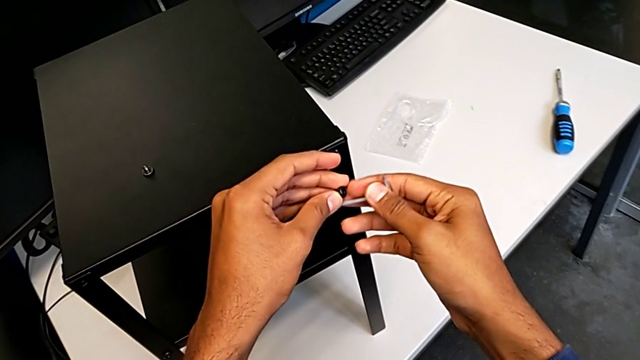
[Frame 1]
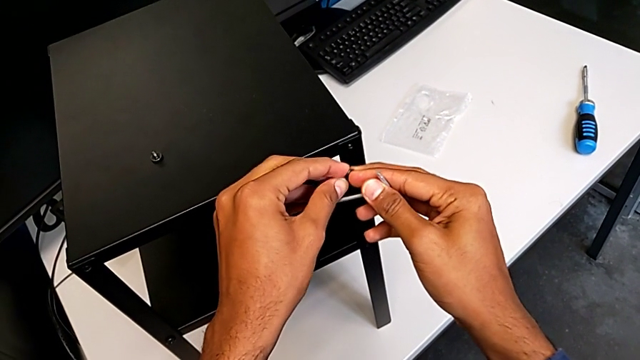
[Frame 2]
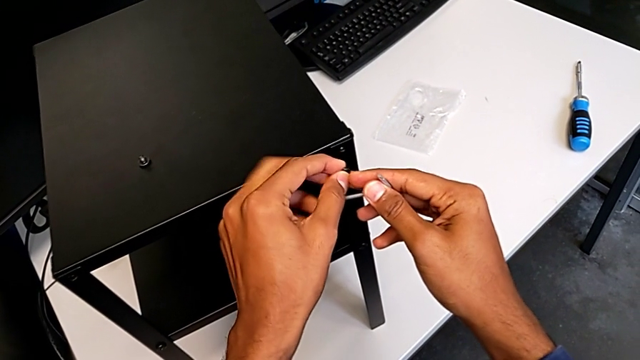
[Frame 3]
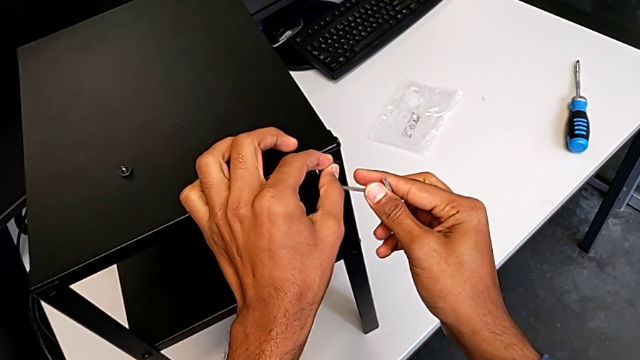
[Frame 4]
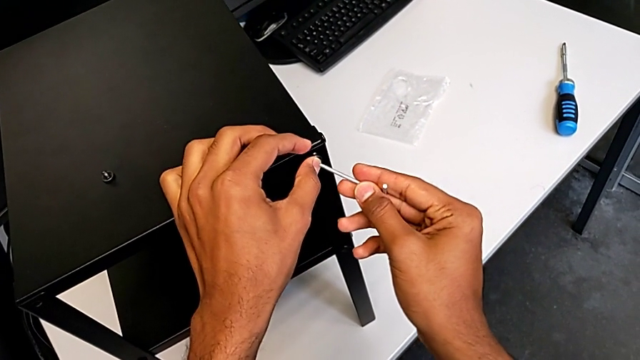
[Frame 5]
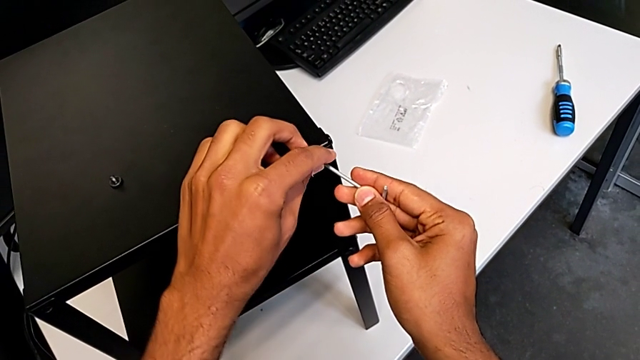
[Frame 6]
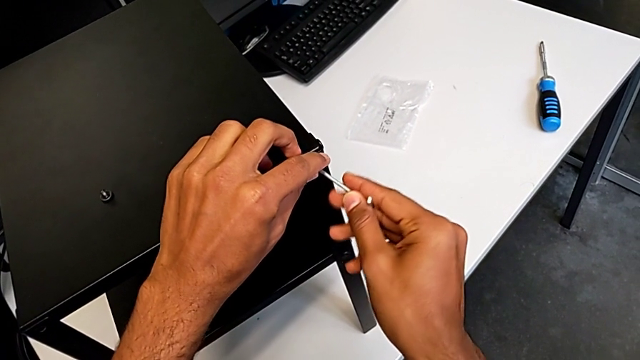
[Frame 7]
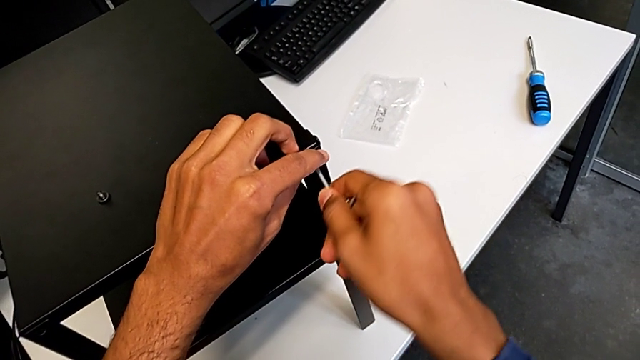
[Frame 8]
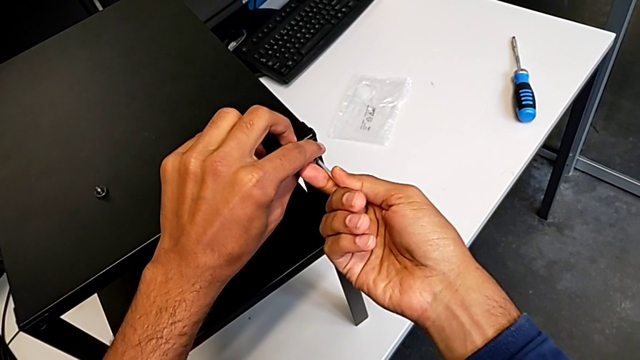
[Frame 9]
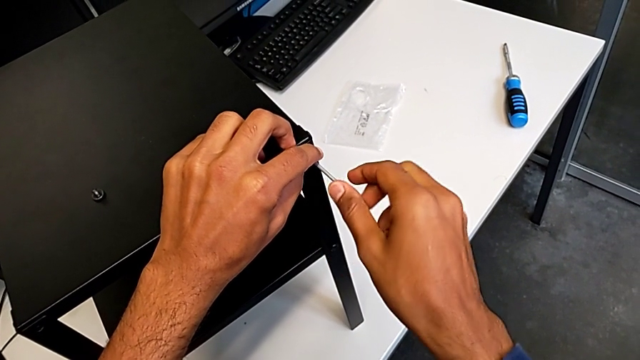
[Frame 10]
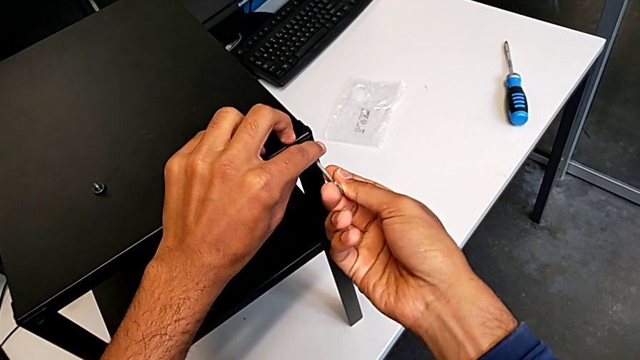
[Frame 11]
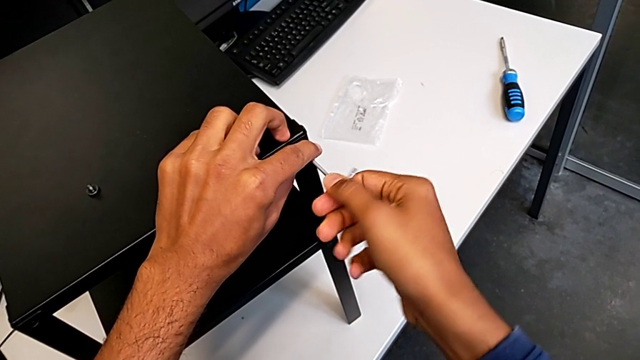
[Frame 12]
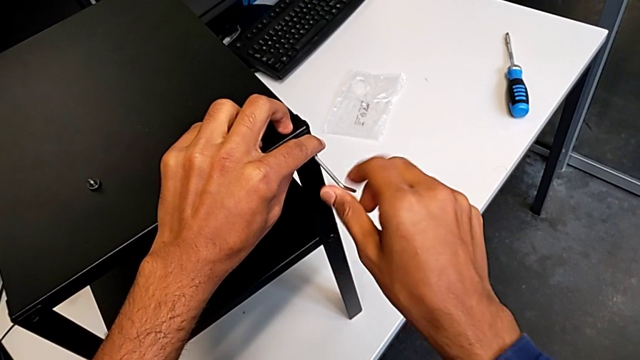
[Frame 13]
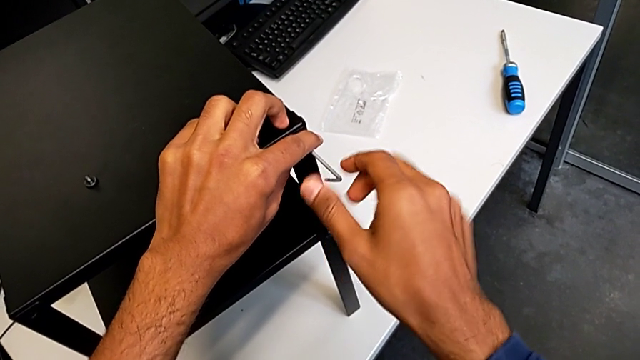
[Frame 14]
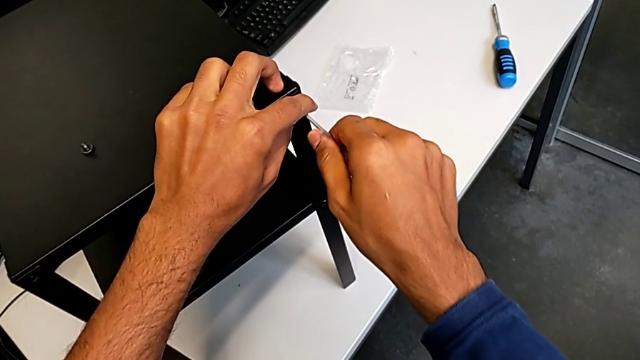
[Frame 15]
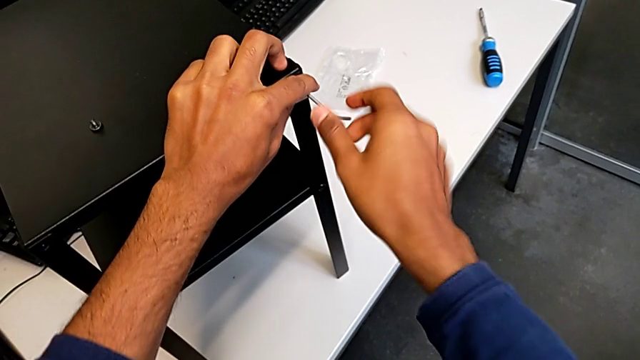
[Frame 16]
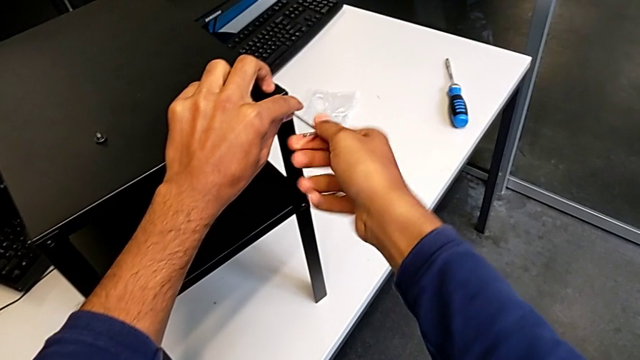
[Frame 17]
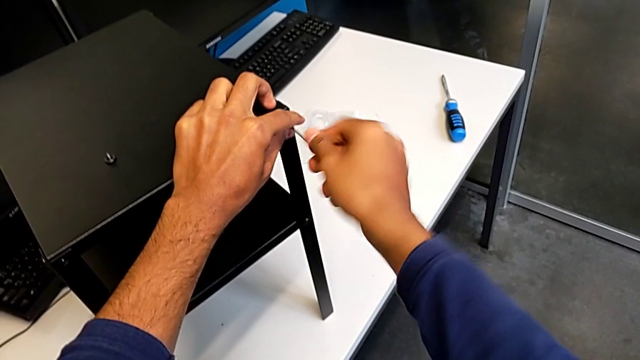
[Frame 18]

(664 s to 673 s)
The camera wearer is screwing in the missing screws. They keep screwing the hex socket head.

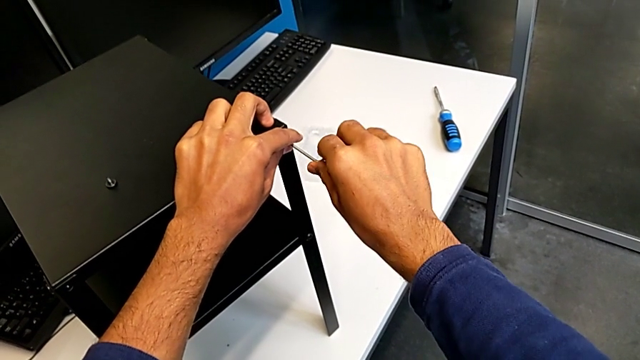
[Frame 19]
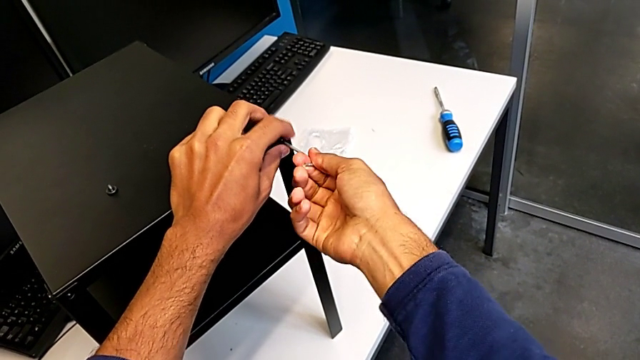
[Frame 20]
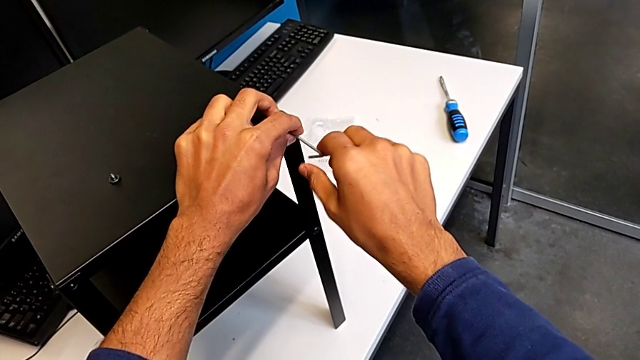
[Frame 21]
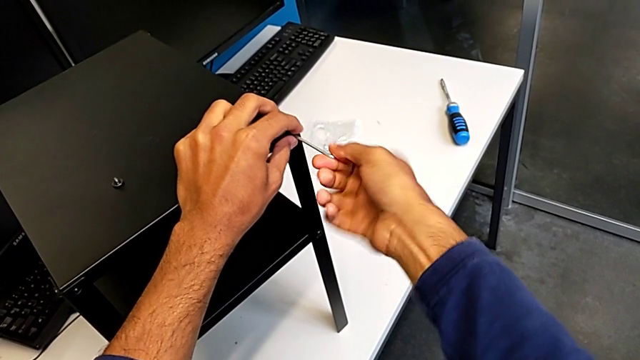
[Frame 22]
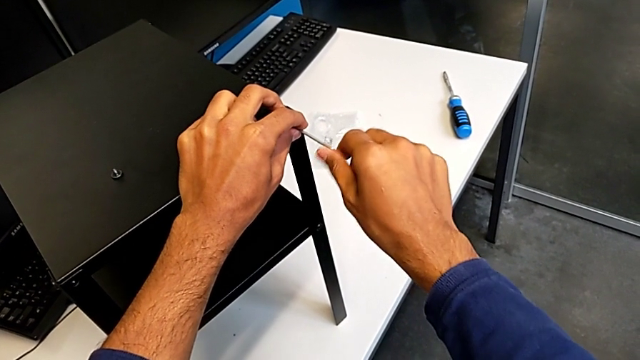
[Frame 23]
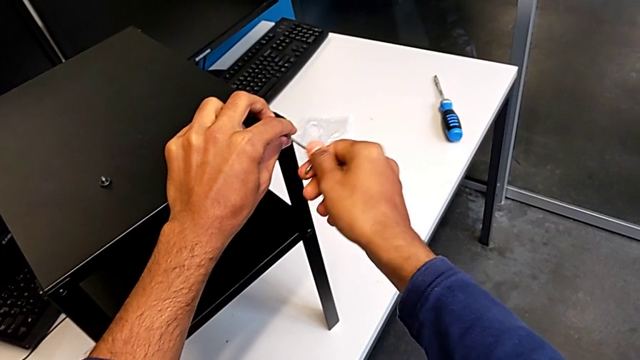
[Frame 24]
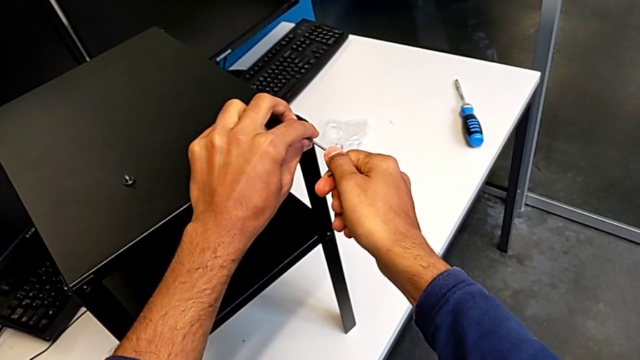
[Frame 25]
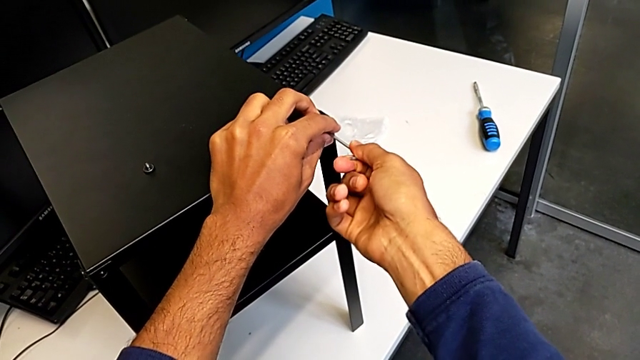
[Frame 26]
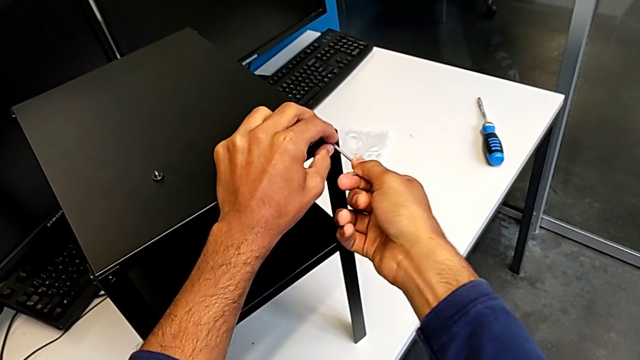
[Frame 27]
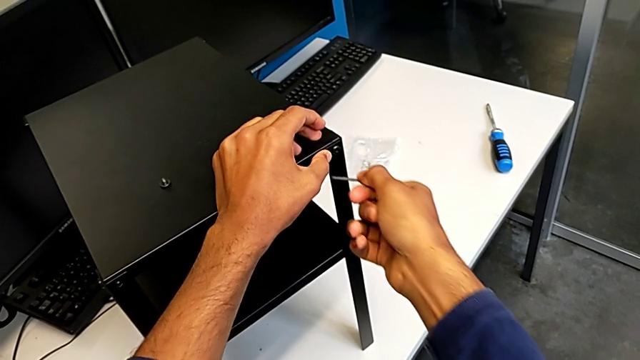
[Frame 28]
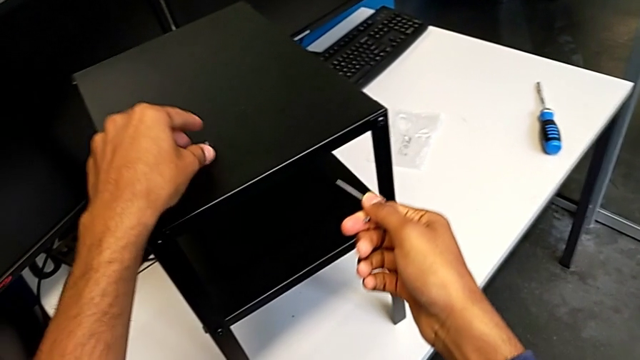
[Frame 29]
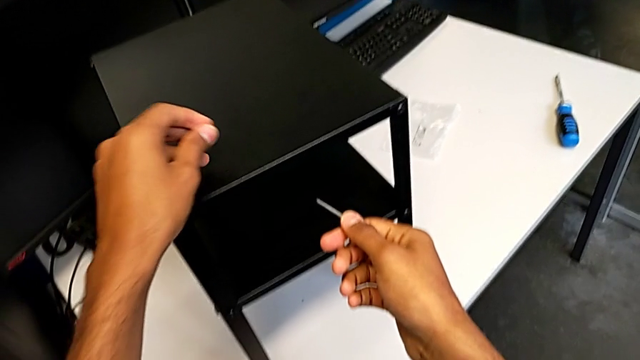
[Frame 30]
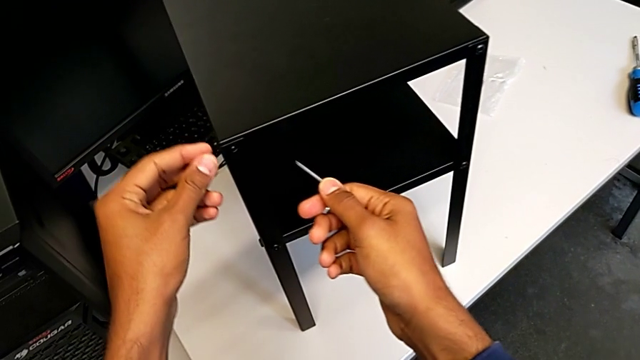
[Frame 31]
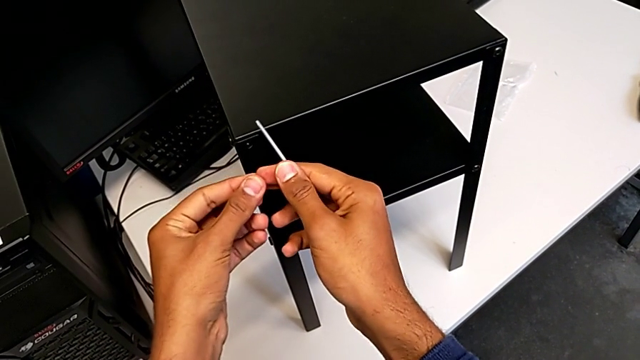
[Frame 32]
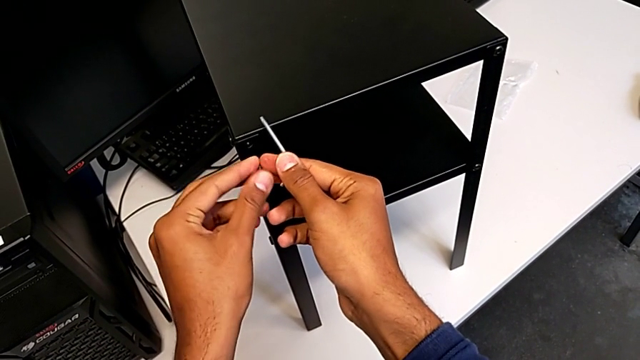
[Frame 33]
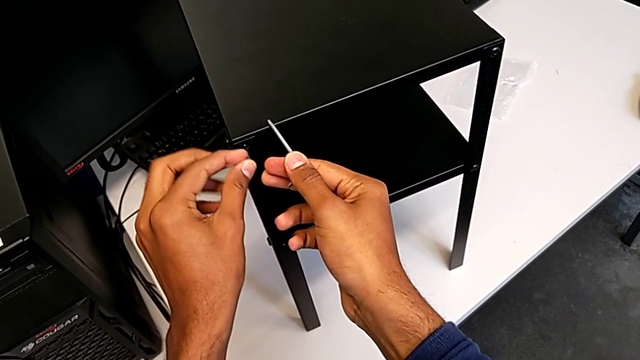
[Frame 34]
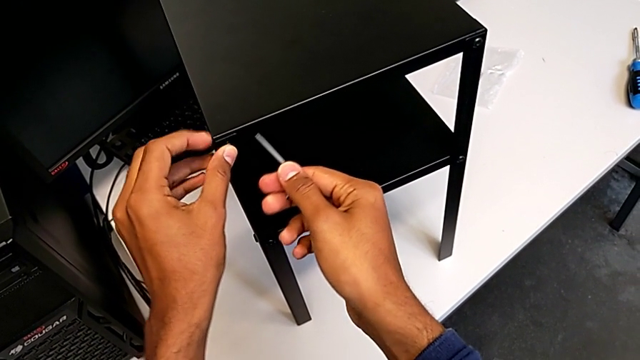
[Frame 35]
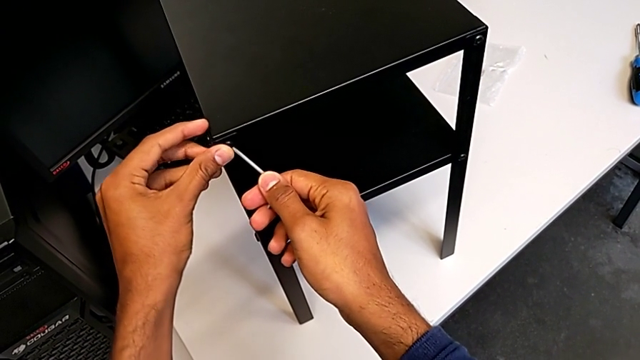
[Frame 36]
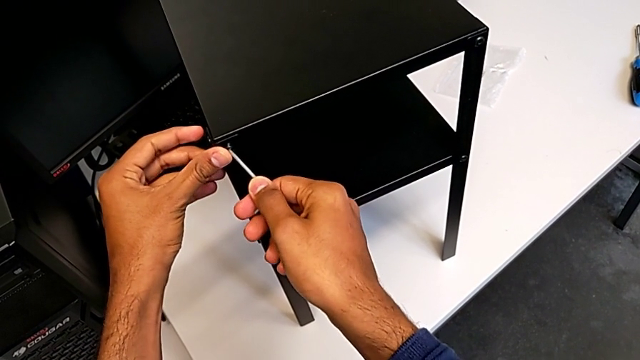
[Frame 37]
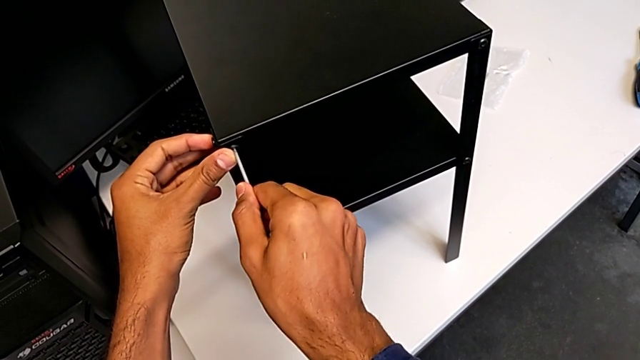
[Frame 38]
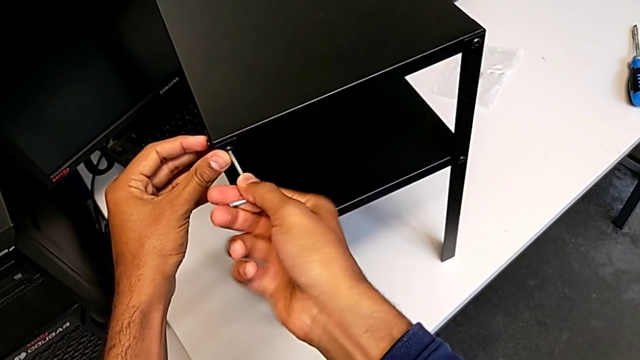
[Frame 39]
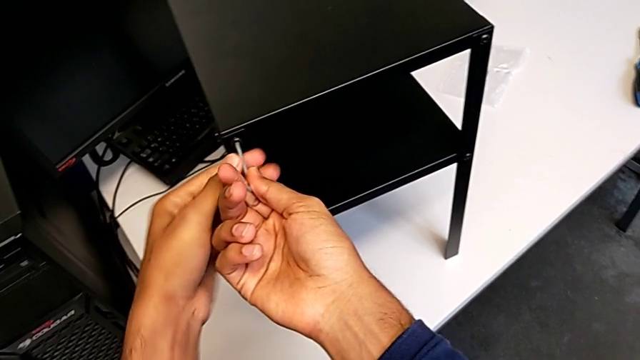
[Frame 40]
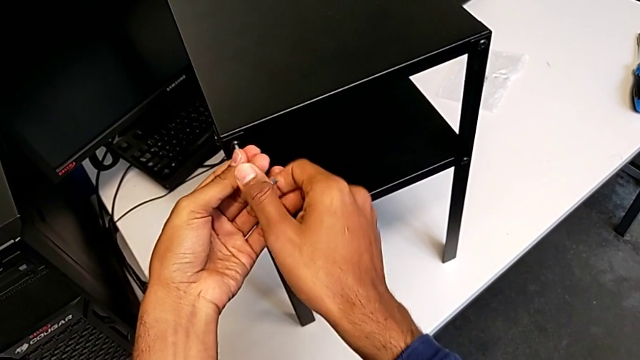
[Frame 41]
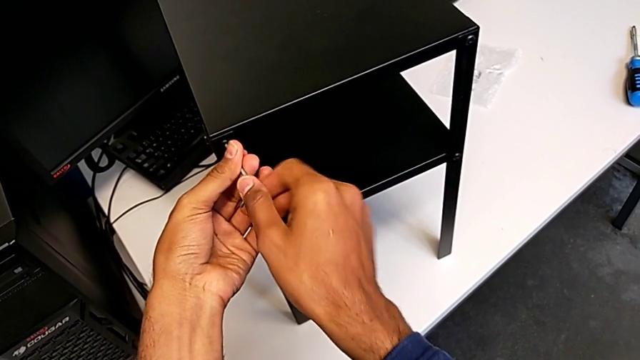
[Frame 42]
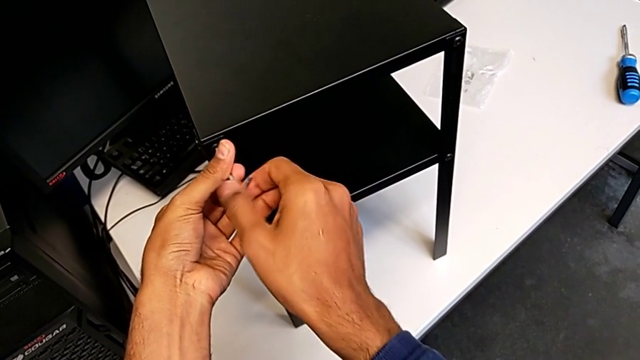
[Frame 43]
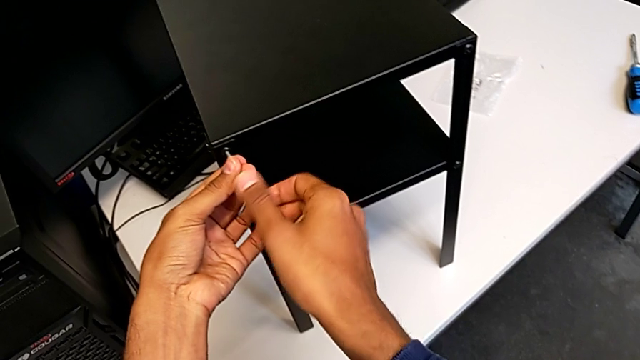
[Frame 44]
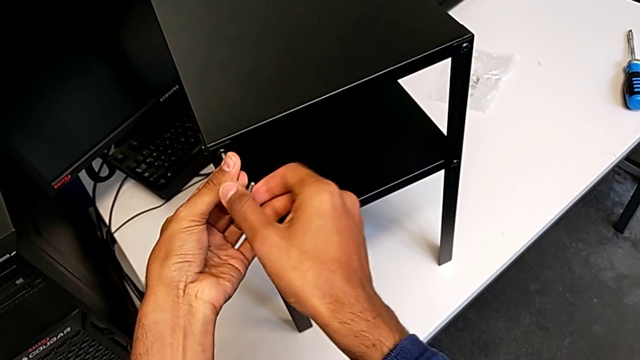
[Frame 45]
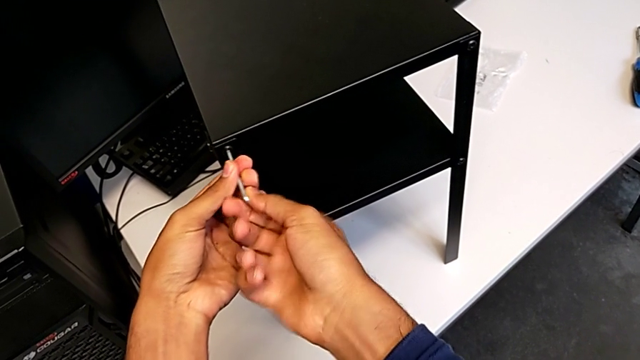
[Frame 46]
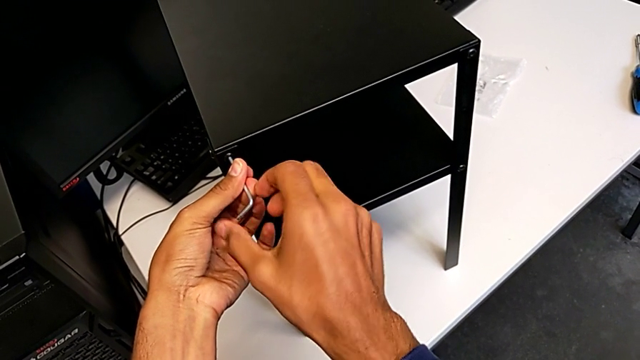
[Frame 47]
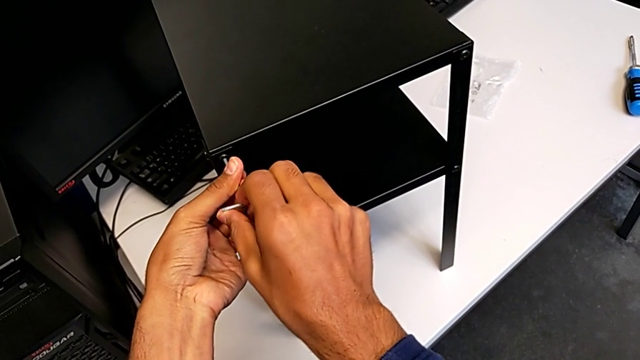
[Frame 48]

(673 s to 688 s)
The camera wearer is screwing in the missing screws. They keep screwing the hex socket head.
